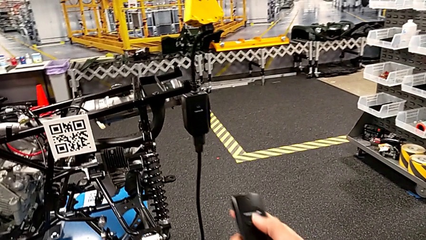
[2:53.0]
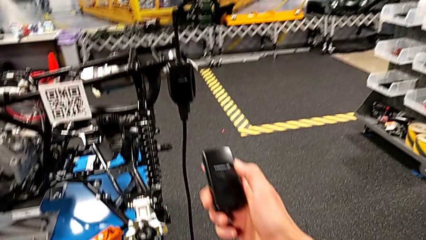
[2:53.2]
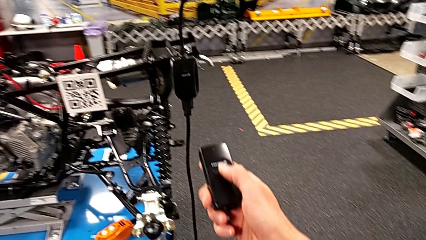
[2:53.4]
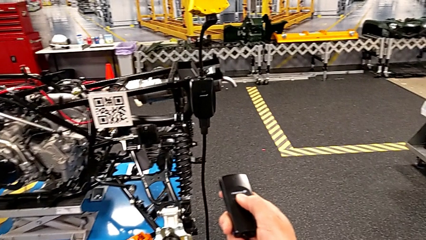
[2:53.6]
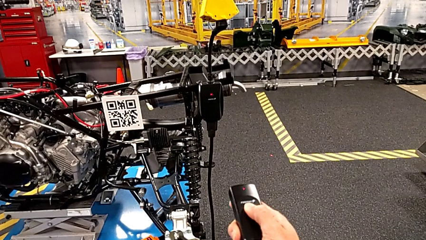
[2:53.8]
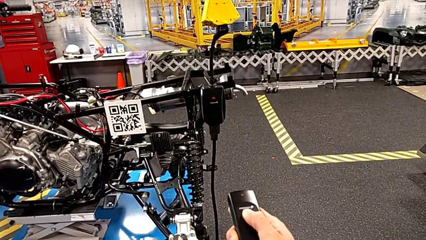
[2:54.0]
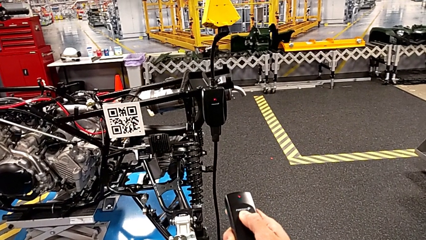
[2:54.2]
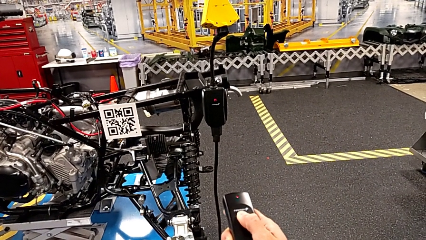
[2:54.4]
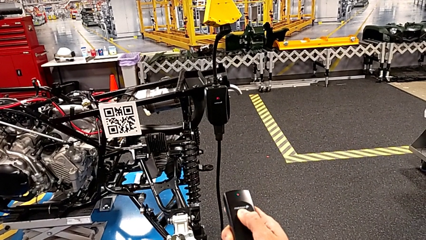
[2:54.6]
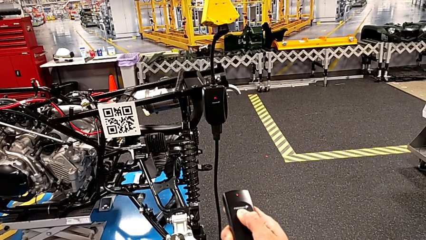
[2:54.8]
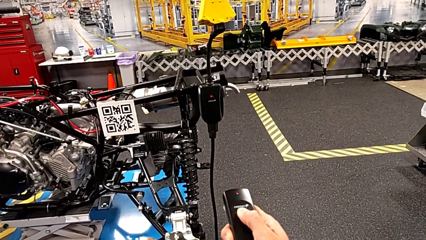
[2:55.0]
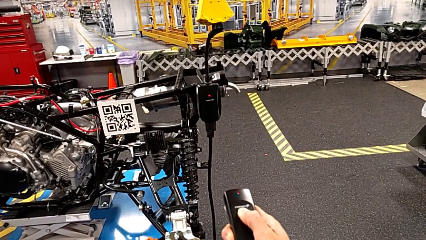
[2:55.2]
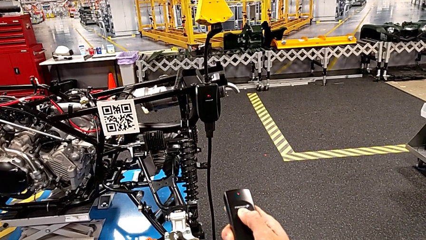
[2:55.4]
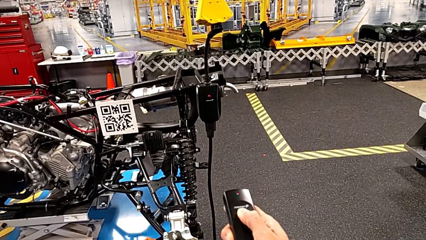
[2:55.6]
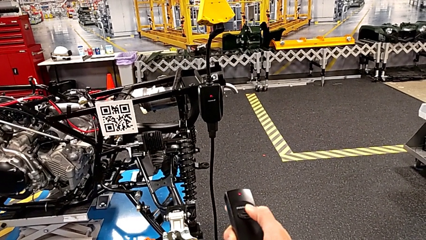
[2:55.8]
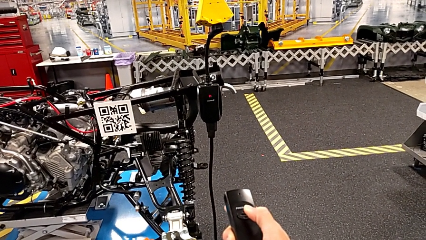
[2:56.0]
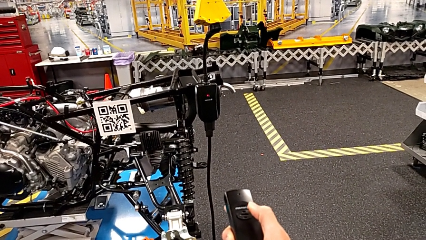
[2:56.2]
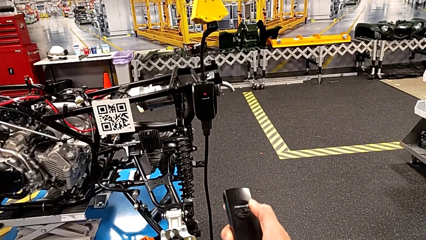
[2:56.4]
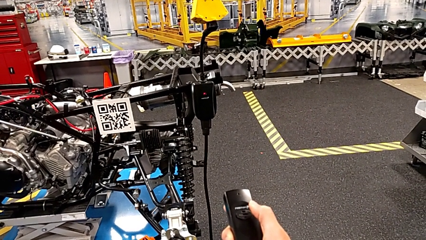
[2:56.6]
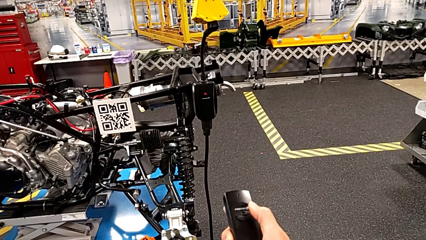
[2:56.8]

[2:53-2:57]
The camera wearer is taking the black controller. They press the button.

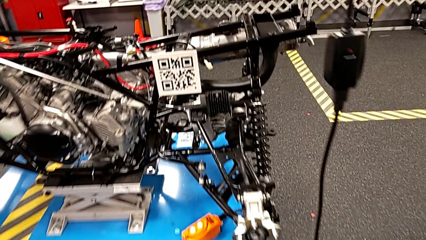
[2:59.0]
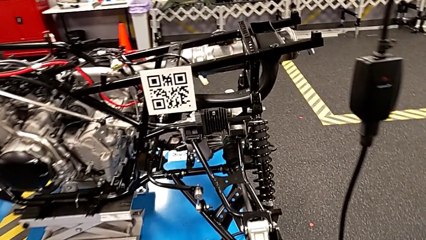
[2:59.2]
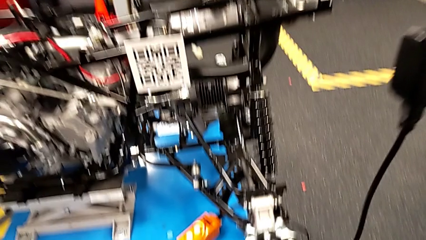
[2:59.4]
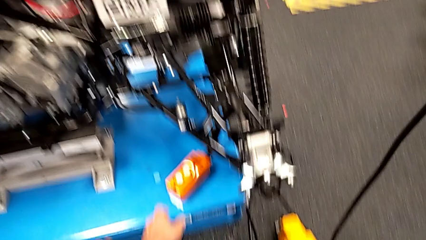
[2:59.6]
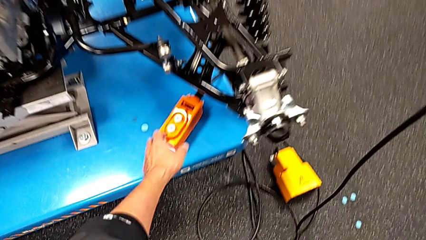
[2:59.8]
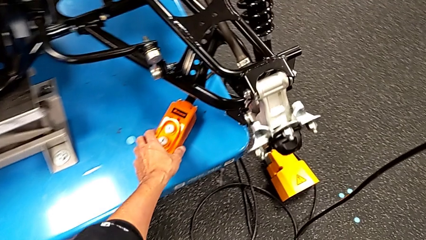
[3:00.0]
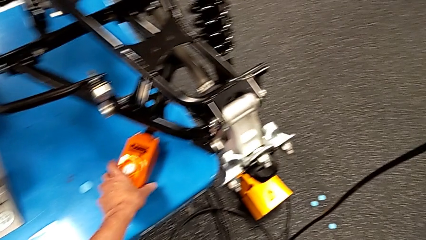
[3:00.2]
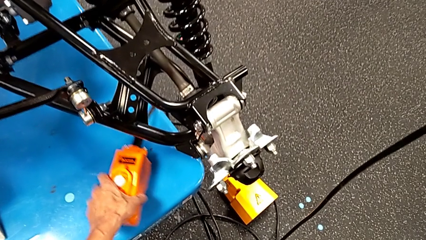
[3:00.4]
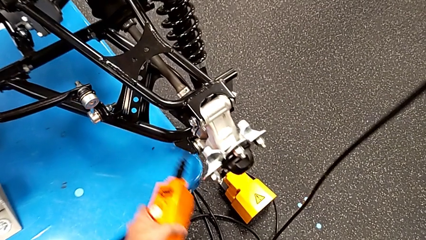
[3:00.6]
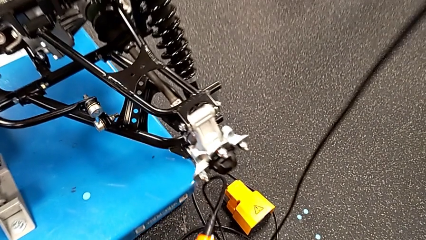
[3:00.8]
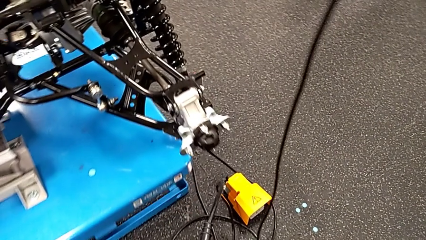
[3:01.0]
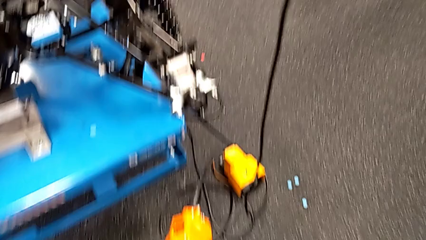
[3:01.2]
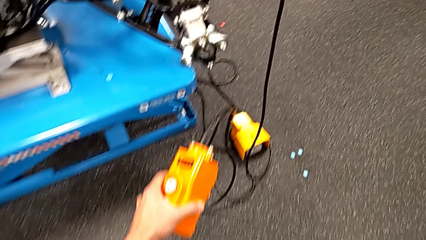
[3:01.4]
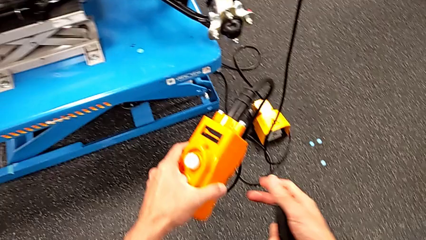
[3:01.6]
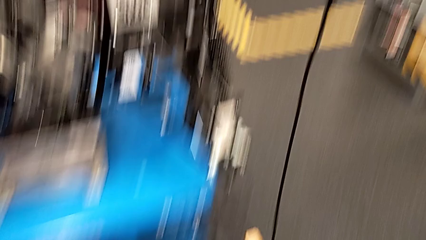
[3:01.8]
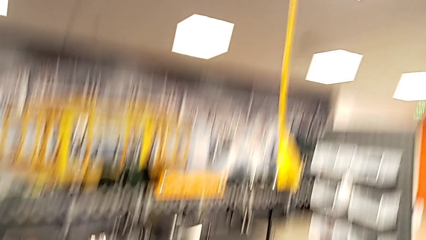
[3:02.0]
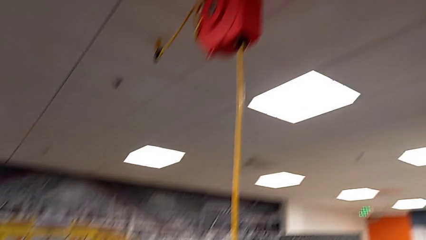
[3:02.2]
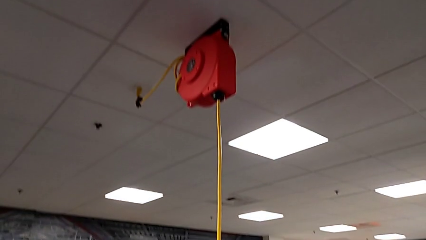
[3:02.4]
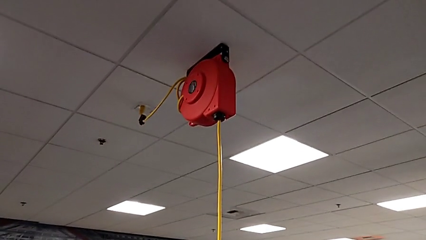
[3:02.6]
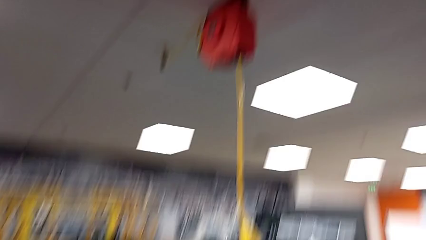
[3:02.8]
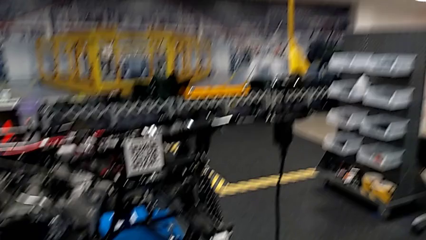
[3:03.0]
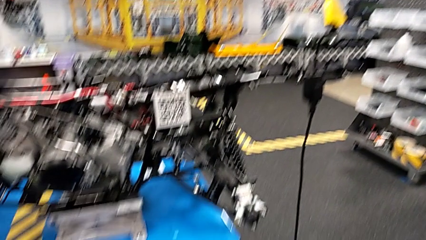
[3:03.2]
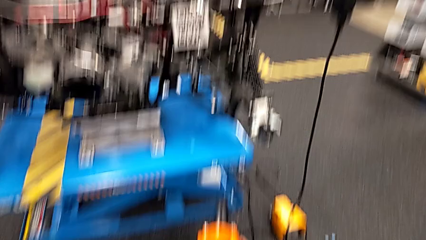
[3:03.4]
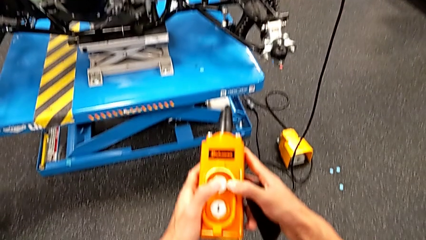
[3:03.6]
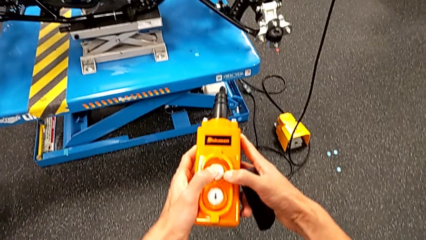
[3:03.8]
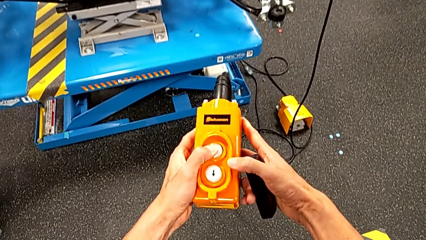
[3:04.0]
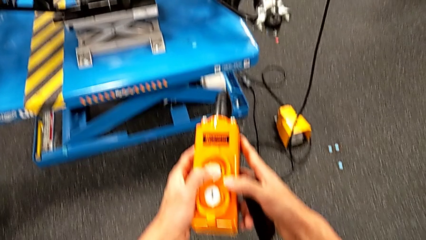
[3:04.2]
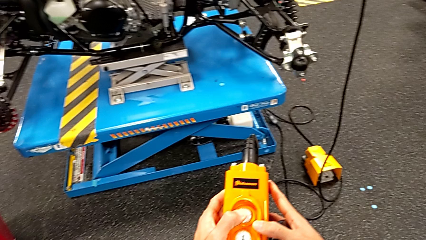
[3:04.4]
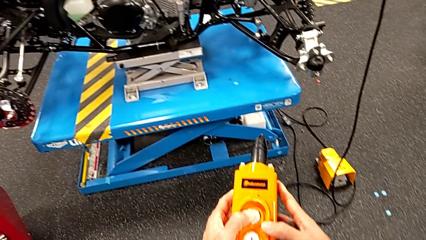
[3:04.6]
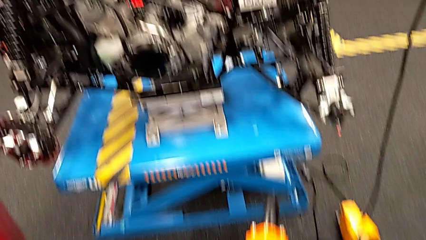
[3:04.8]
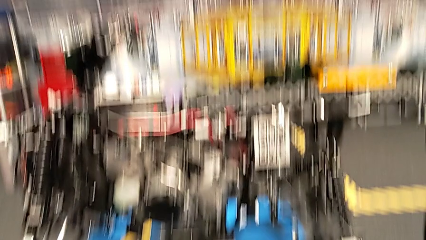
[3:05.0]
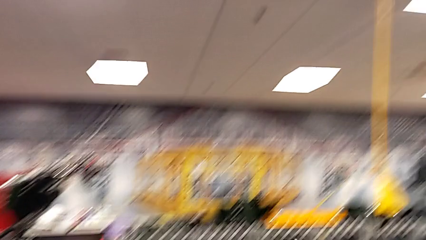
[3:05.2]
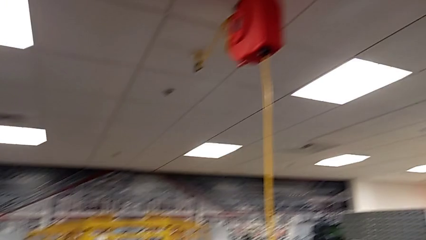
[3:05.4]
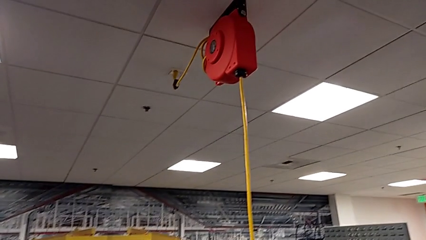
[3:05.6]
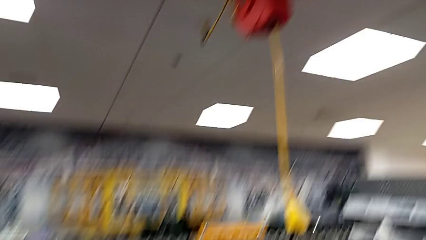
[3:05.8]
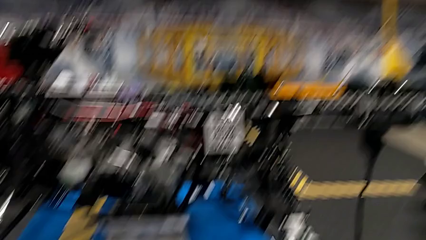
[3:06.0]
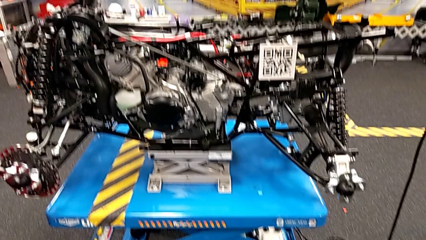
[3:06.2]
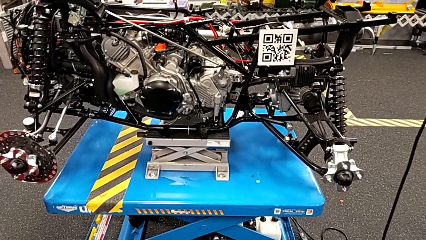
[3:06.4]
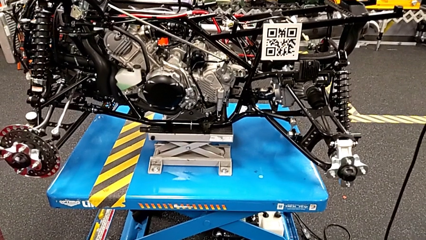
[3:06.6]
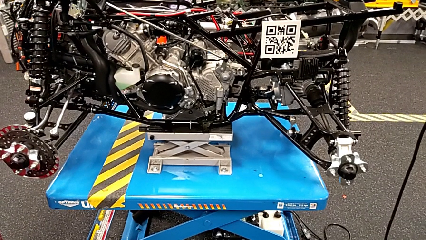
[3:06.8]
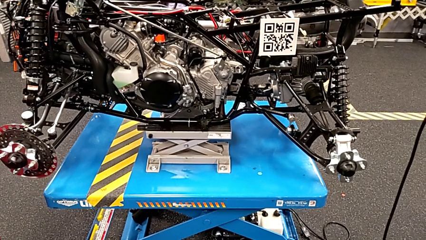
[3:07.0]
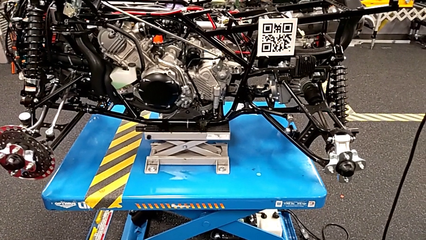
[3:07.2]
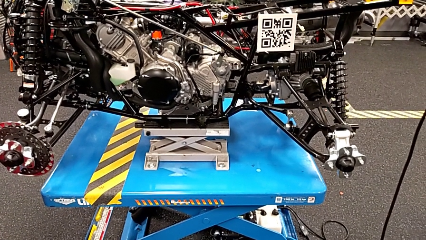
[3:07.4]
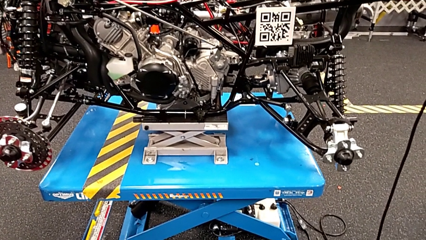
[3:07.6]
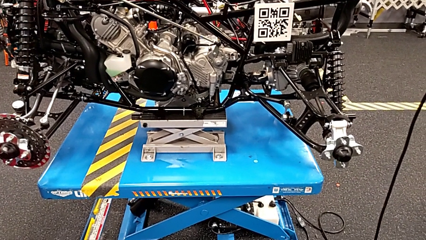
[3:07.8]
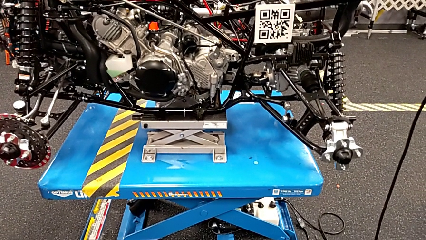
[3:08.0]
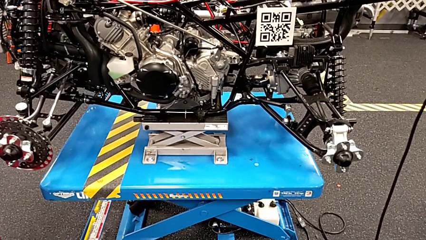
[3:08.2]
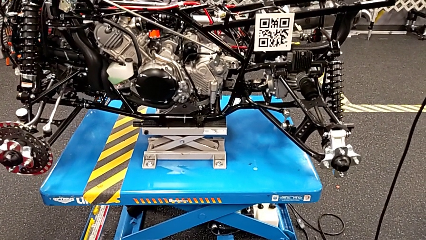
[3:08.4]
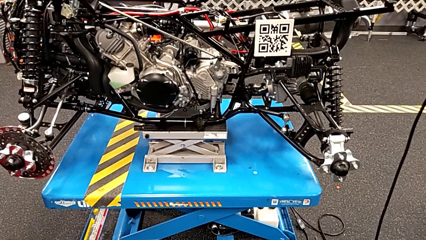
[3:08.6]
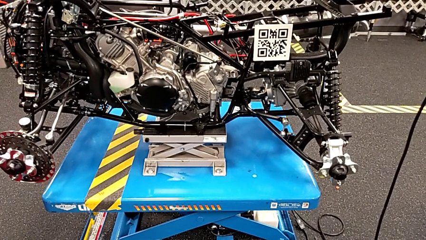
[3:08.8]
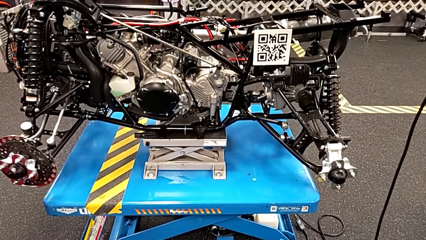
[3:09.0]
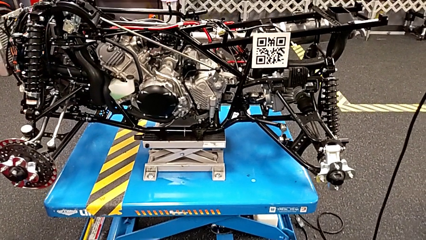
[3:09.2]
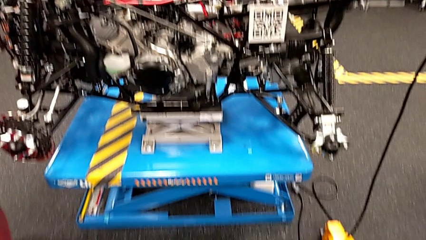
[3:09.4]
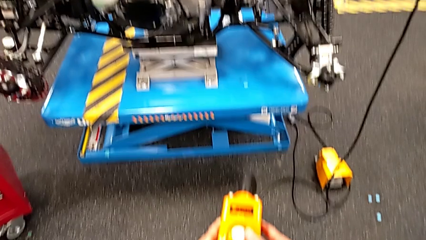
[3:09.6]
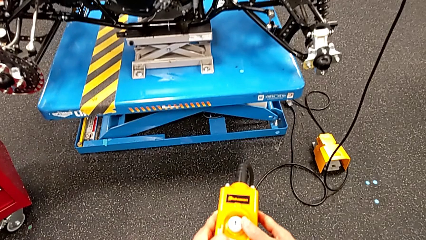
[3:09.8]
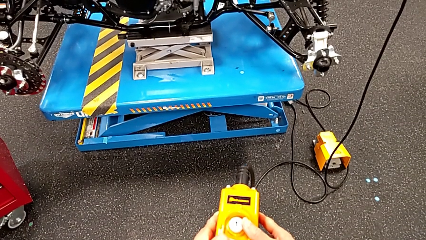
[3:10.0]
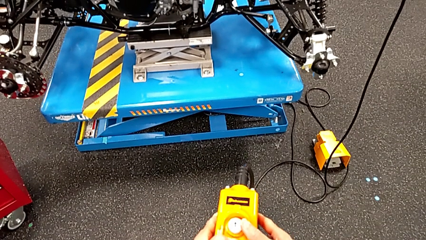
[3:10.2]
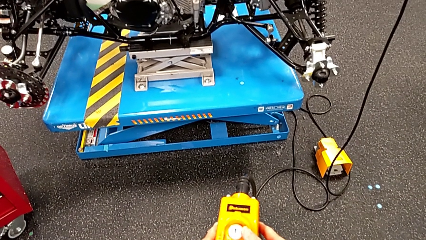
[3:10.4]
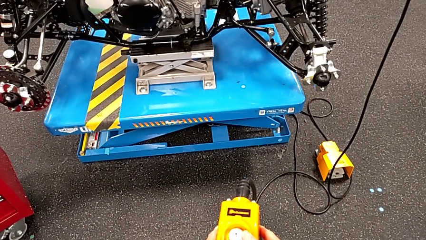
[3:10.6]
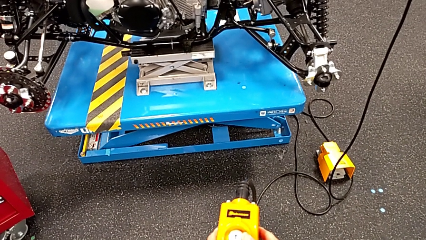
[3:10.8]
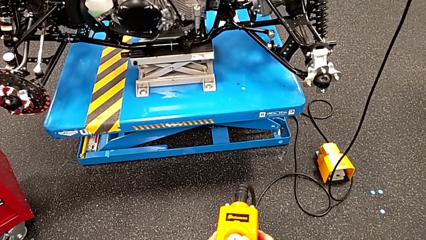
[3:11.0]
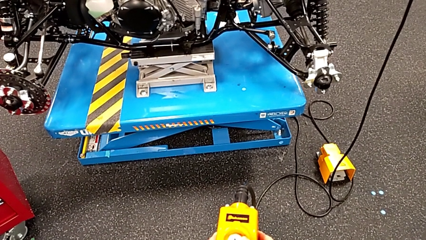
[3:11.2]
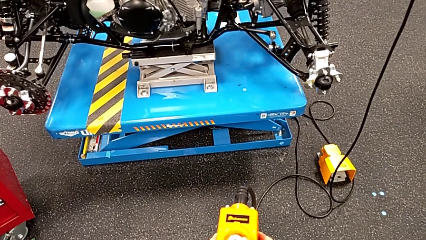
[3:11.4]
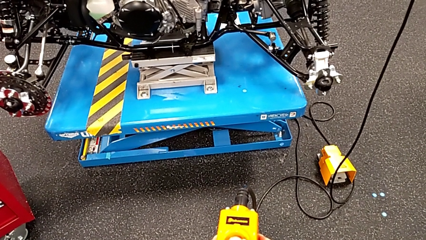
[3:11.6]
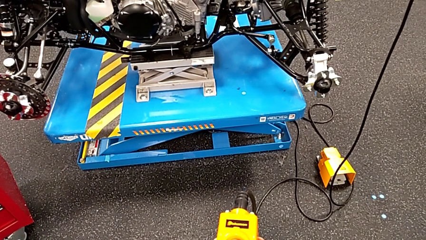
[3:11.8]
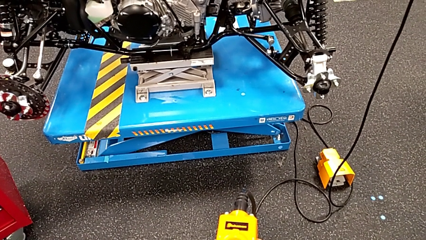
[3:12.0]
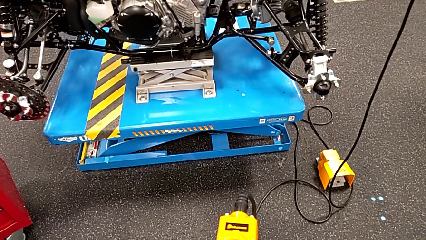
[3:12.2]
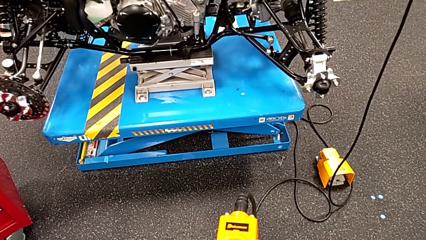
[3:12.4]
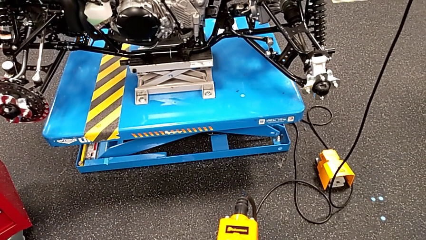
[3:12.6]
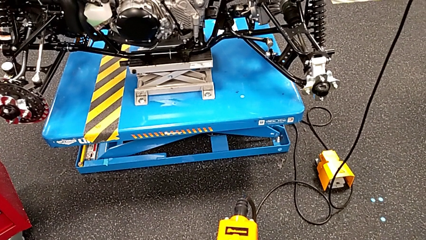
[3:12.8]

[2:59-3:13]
The camera wearer is taking the orange controller. They grab the remote, press the button up and press the button down.
